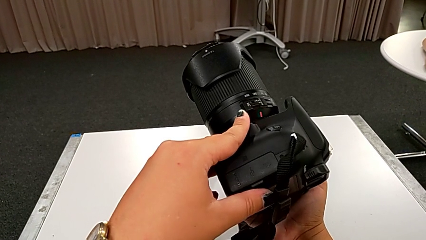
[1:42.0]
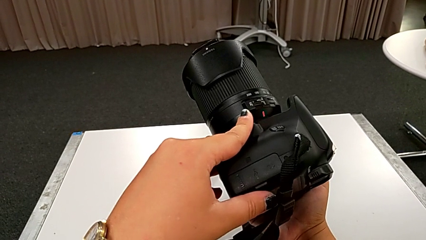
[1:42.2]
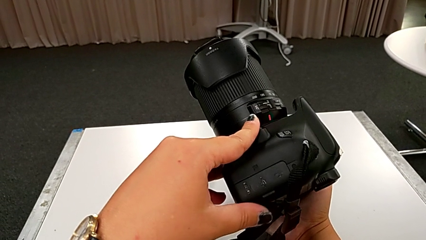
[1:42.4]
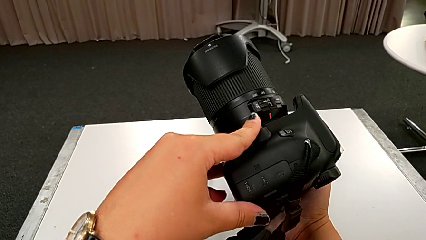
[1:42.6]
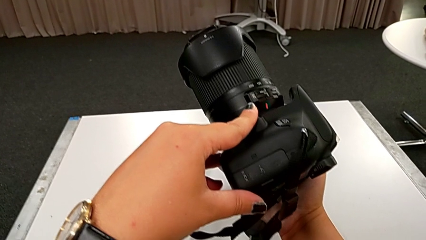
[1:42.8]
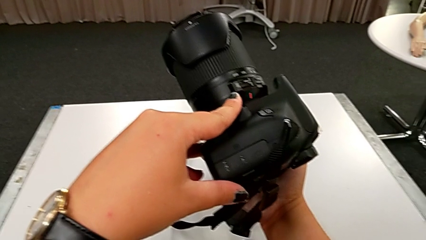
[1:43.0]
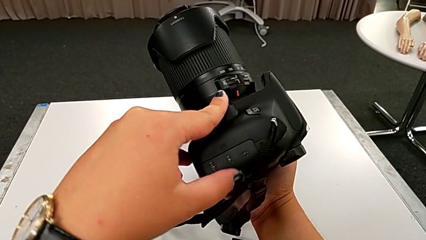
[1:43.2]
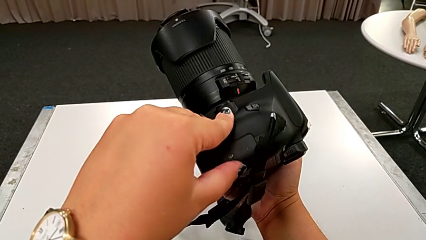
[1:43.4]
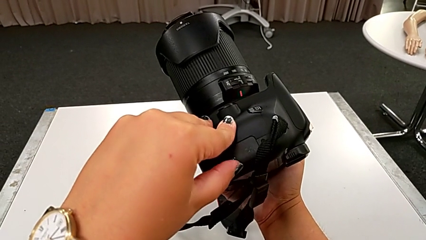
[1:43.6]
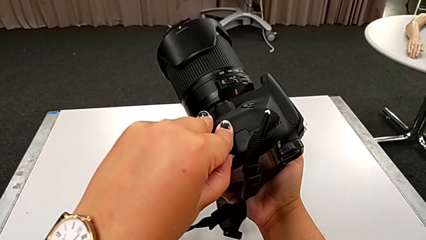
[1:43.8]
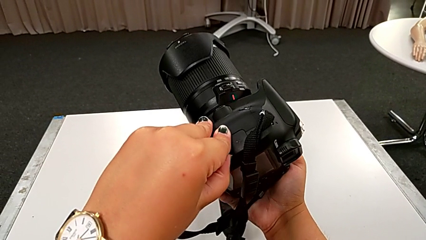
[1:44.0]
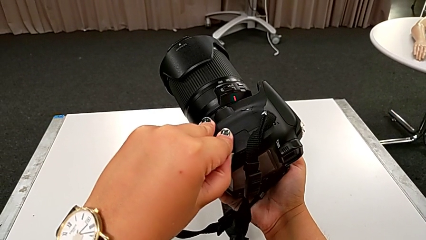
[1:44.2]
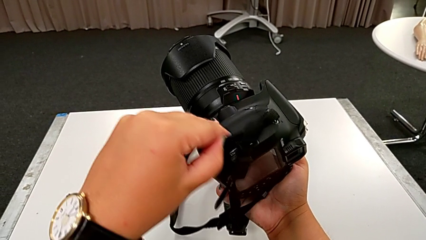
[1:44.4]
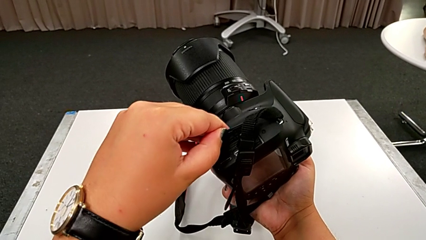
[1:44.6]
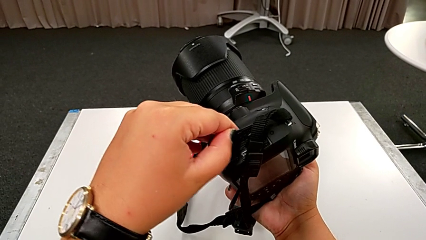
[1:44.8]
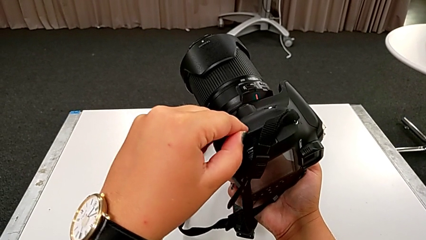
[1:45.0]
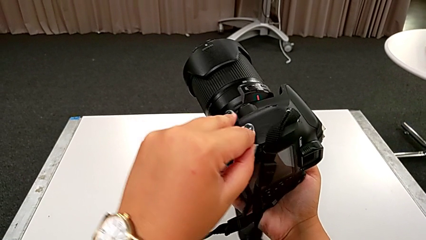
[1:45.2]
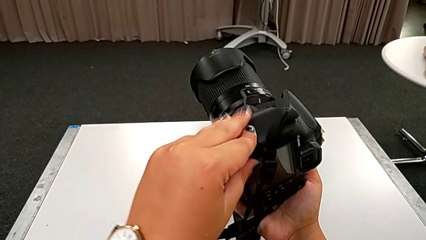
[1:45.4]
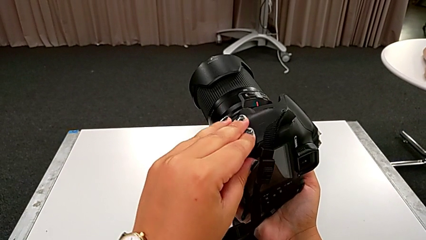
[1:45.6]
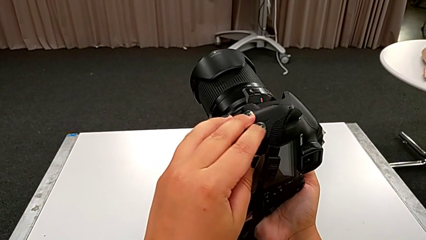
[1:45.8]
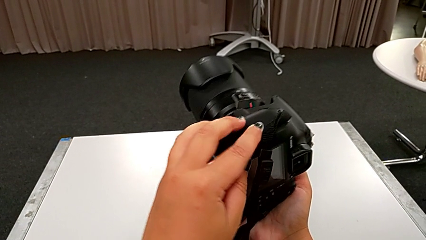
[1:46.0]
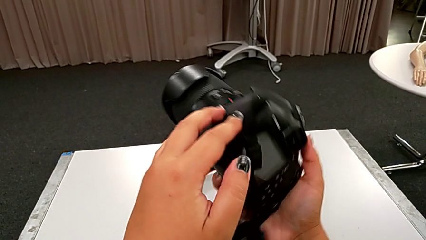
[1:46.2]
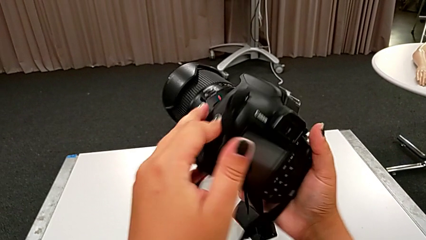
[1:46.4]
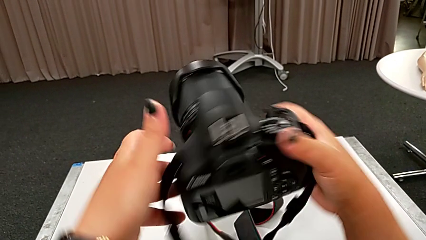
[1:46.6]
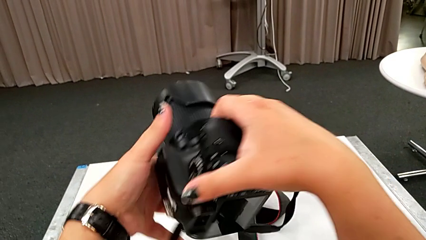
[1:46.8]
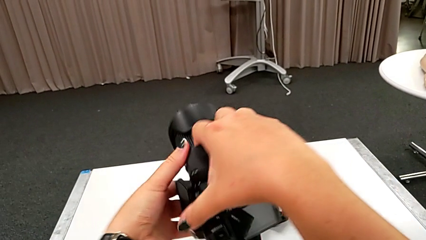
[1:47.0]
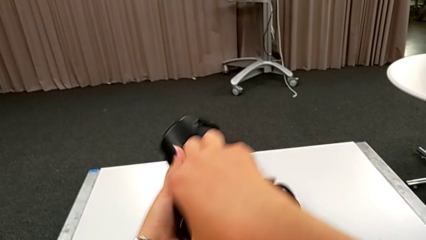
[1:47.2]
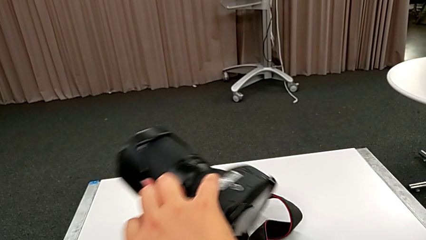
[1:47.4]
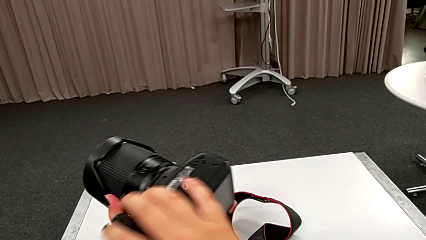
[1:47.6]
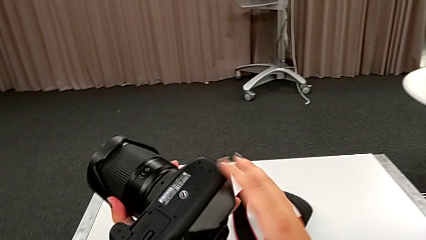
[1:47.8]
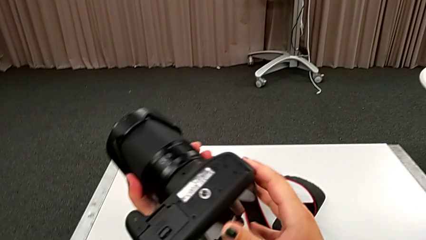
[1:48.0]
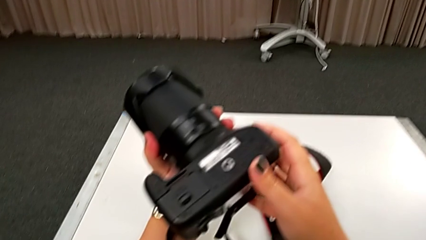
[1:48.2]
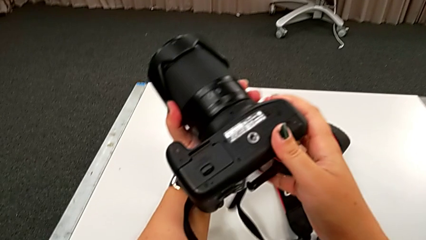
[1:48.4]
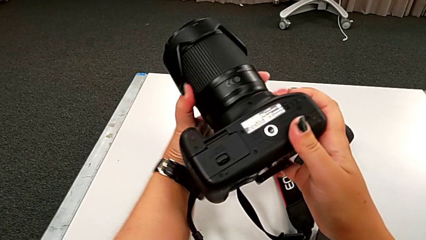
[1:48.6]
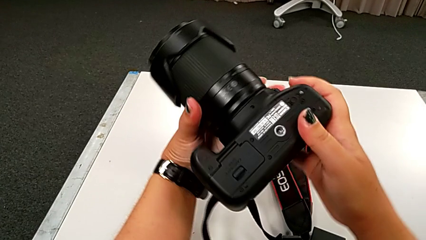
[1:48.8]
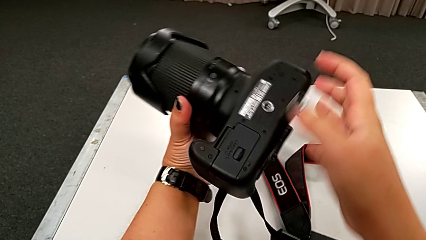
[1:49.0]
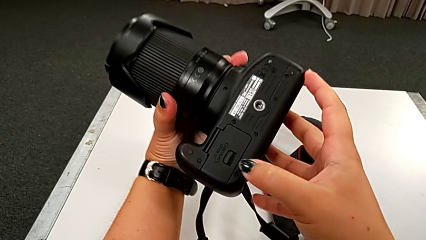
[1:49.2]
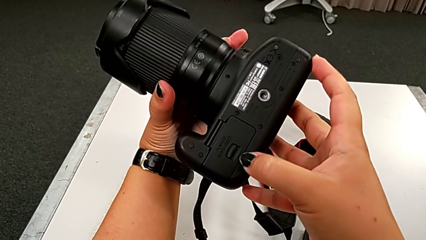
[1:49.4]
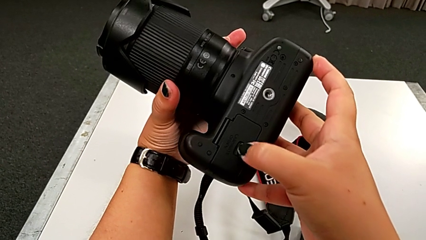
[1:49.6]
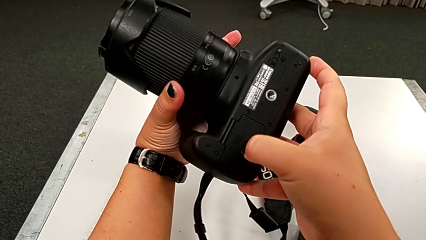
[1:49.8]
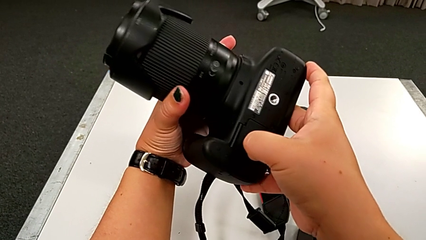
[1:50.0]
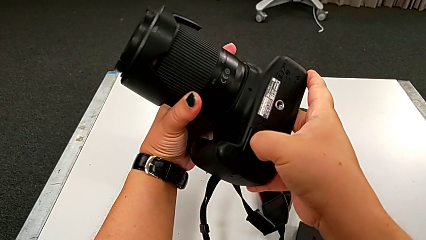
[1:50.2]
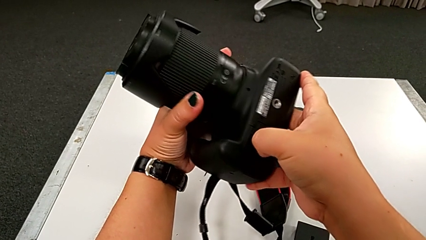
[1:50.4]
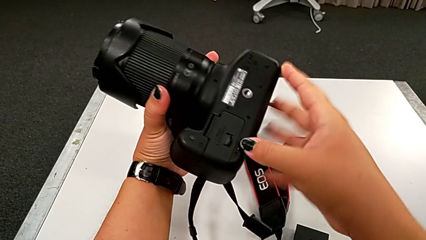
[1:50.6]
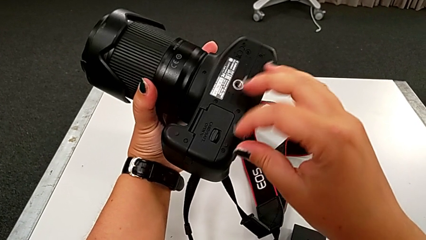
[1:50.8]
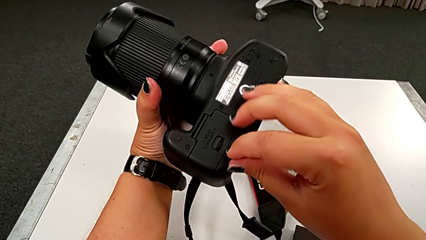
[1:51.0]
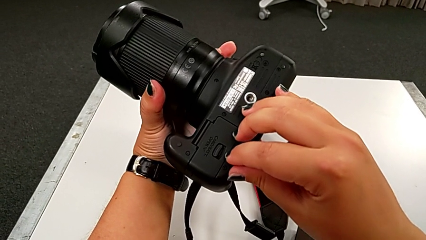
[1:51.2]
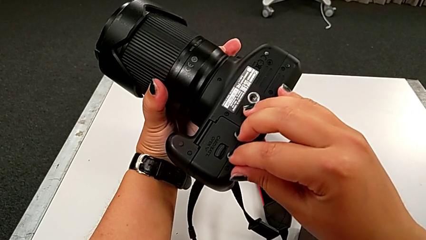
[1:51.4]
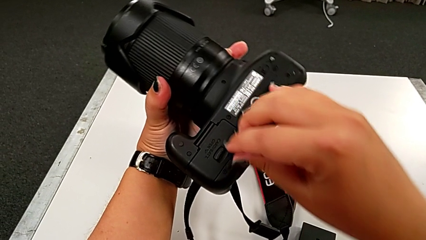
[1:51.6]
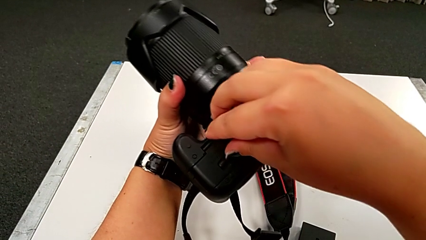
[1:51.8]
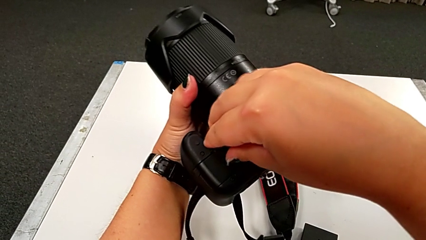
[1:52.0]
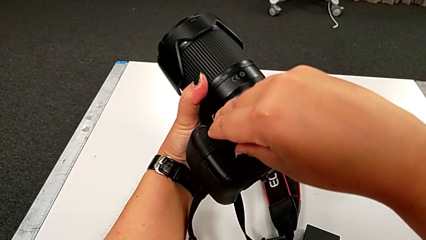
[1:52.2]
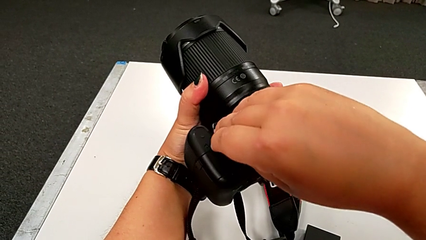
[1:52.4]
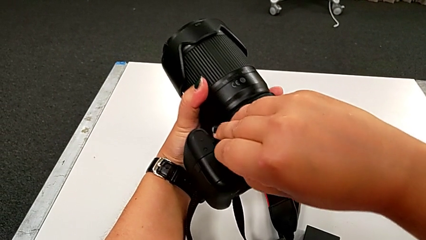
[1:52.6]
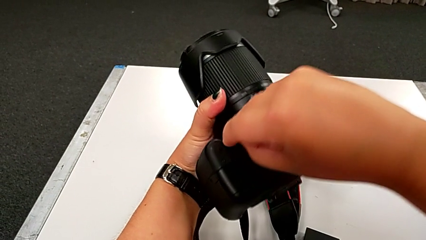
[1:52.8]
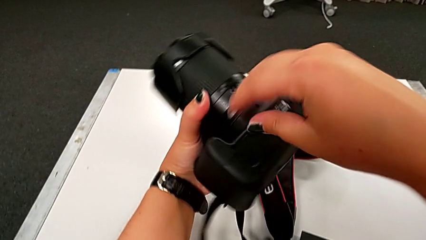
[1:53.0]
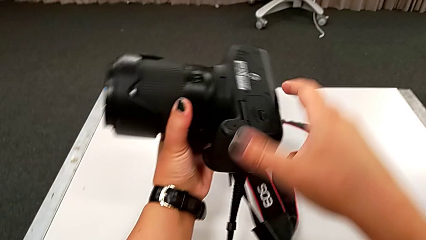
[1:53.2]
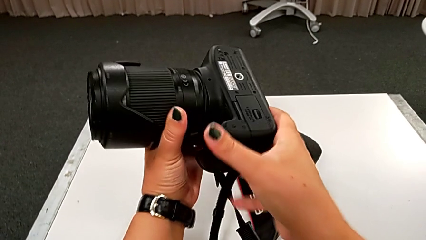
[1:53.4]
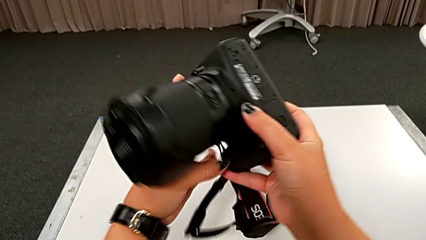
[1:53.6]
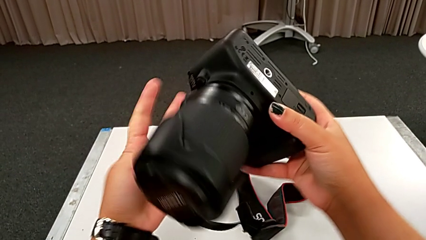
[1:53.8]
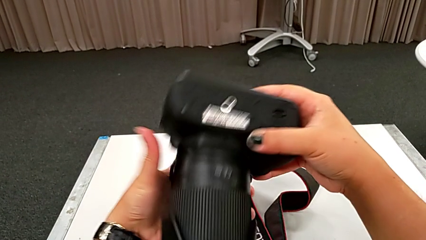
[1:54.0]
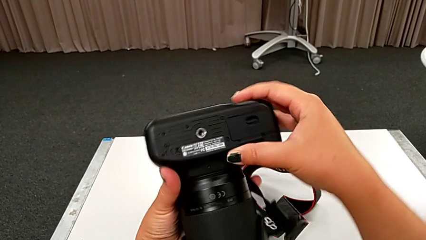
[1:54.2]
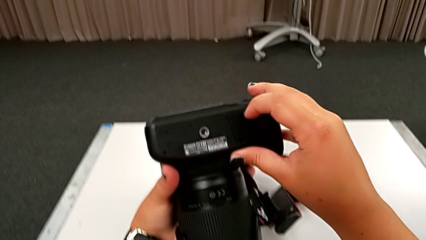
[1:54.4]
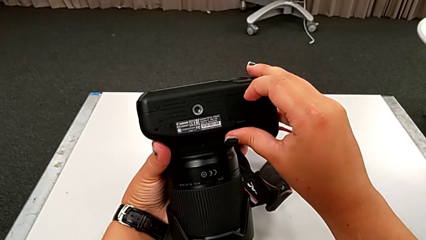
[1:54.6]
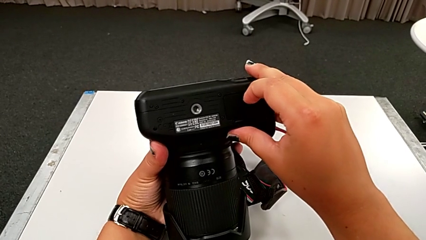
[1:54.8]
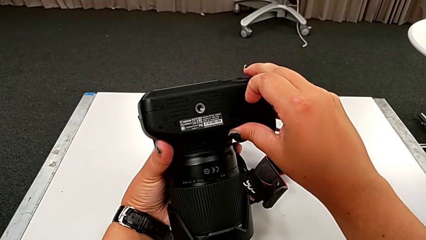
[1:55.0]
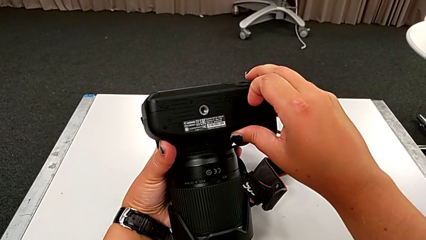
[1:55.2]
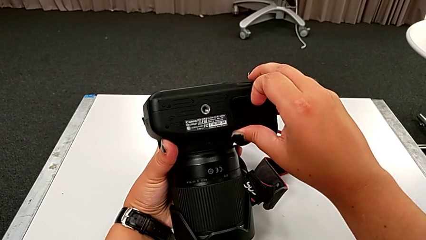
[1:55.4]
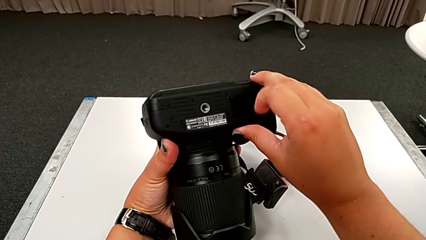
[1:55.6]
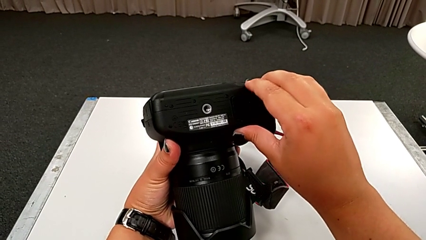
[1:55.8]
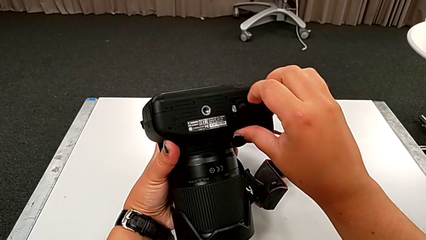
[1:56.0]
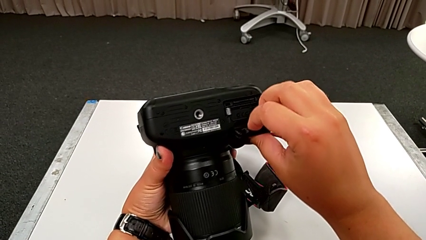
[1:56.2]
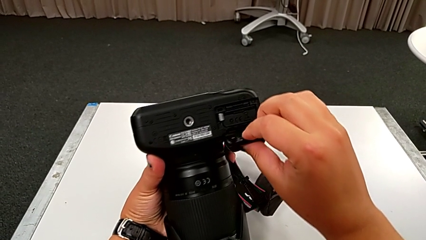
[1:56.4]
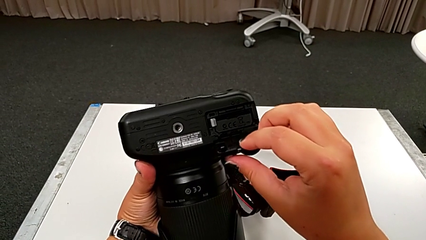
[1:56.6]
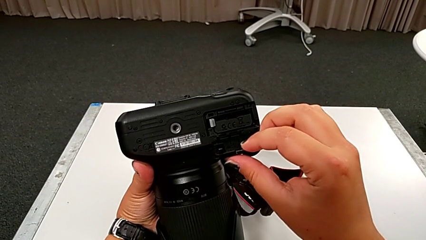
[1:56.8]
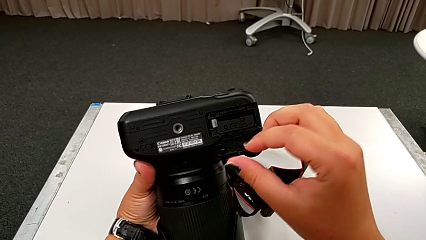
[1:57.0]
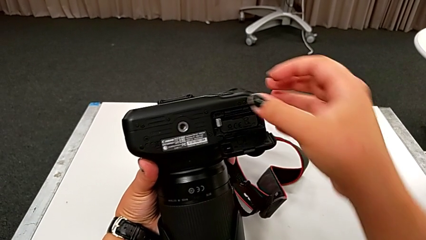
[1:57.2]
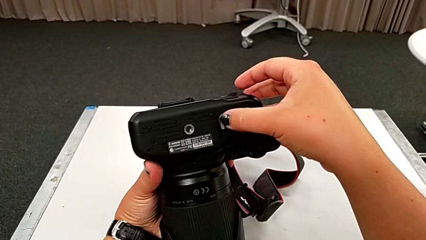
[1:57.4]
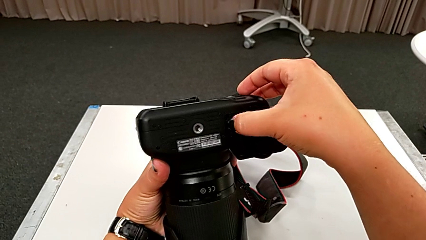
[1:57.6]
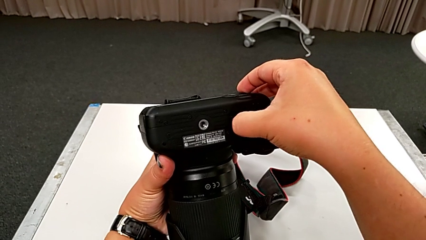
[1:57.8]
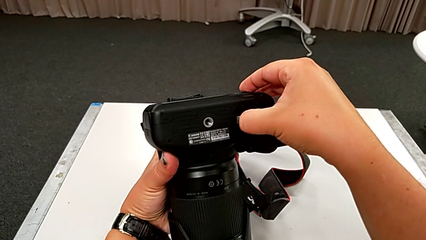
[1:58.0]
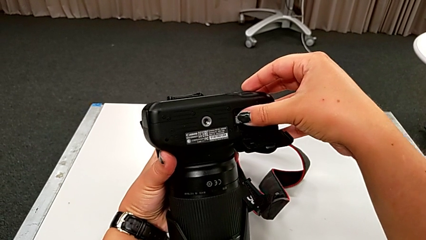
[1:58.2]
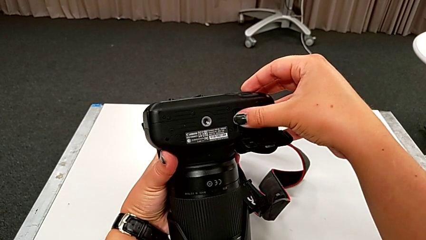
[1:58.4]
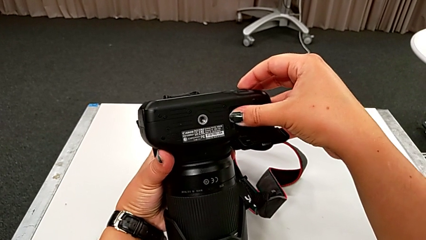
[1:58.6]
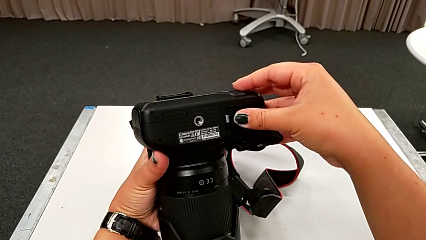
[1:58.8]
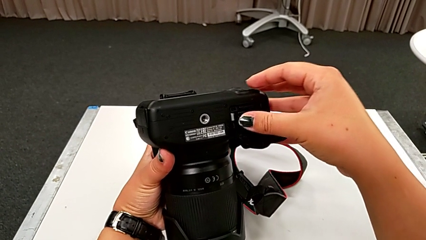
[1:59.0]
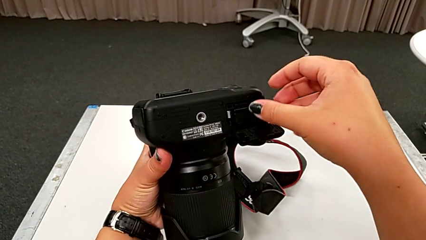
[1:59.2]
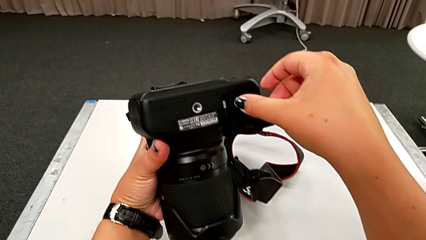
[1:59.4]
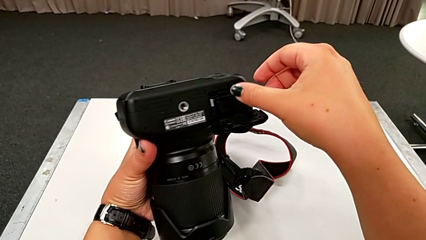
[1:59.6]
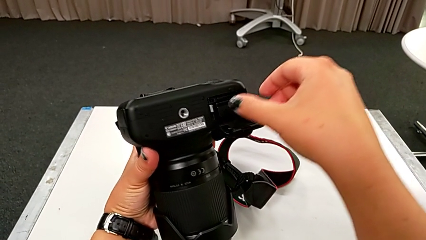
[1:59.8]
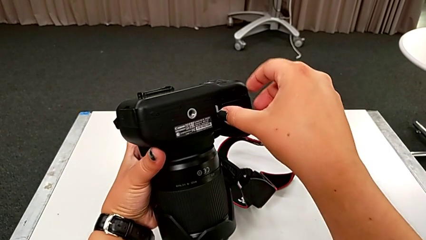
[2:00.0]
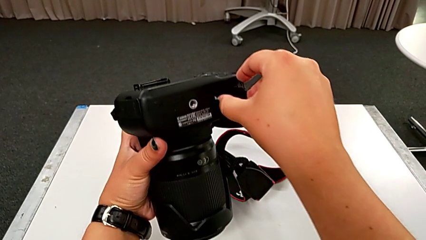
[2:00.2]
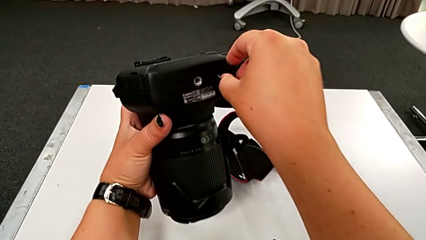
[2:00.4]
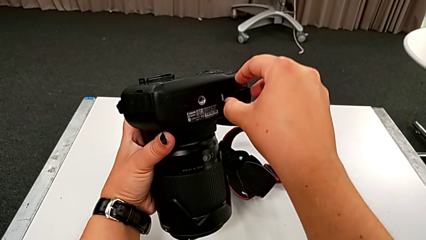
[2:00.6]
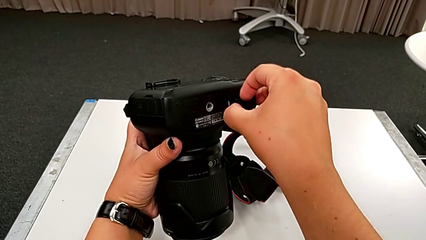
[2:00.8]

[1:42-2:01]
The camera wearer is changing the battery of their DSLR. They wrongly open the lid, close it, rotate the DSLR, pull the battery door, rotate the DSLR, grab the battery door, open it, push the release button and grab the battery.
